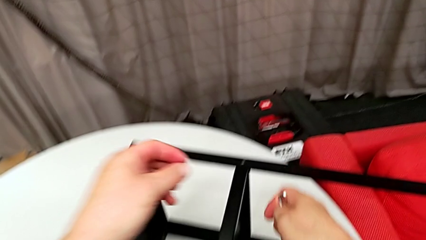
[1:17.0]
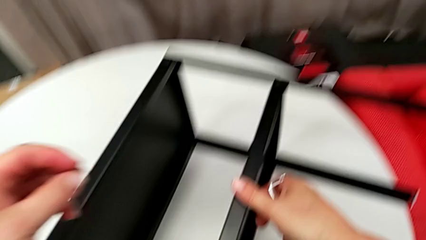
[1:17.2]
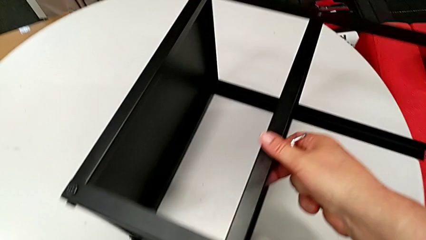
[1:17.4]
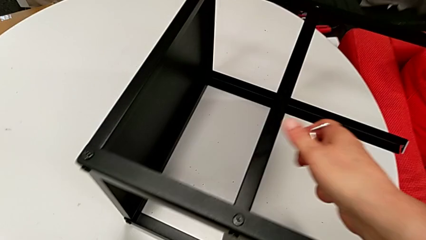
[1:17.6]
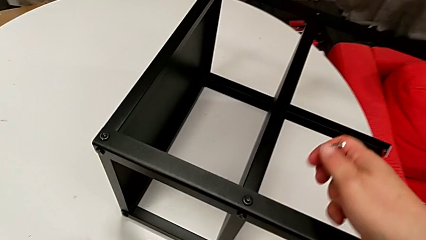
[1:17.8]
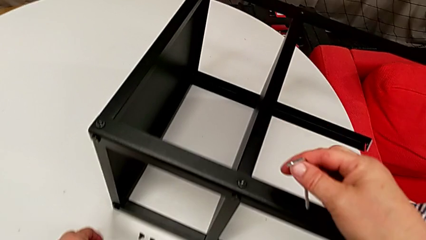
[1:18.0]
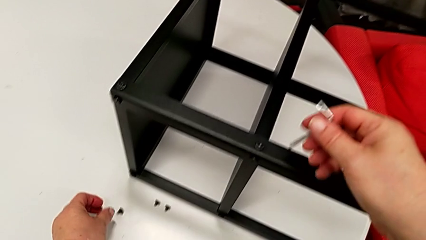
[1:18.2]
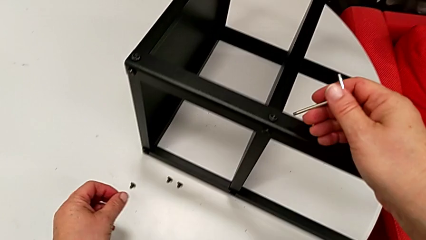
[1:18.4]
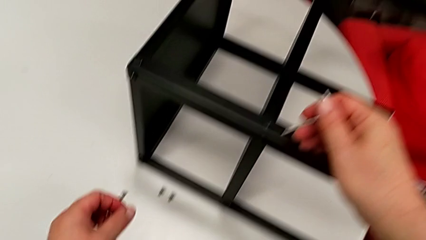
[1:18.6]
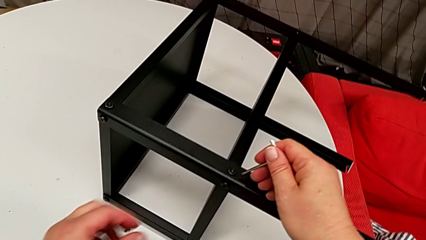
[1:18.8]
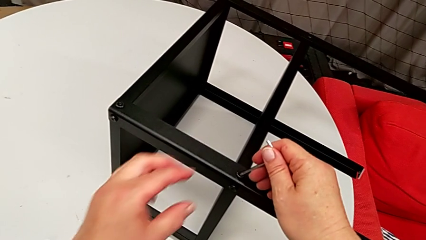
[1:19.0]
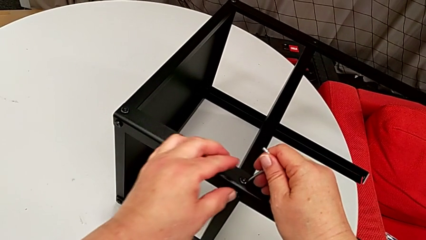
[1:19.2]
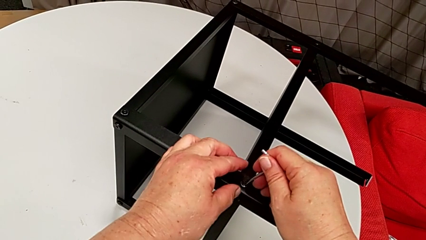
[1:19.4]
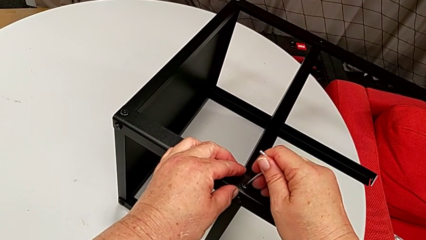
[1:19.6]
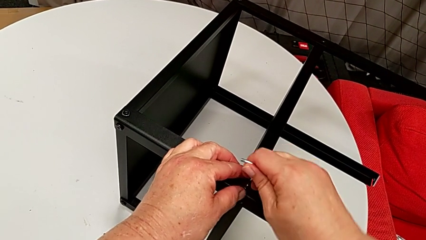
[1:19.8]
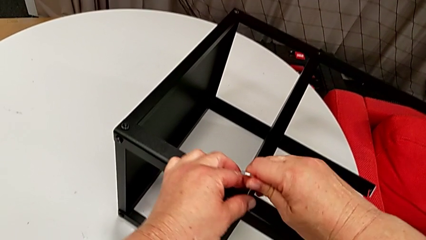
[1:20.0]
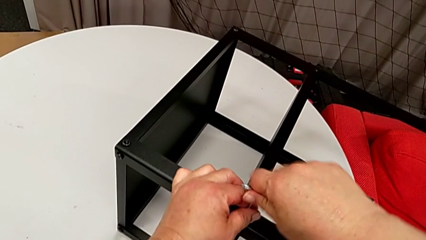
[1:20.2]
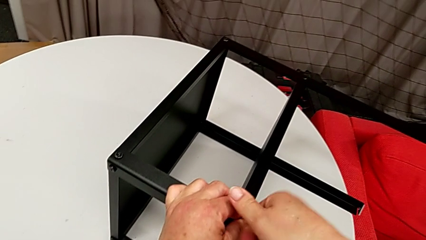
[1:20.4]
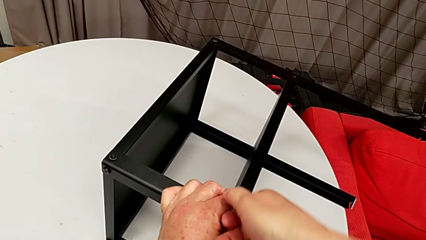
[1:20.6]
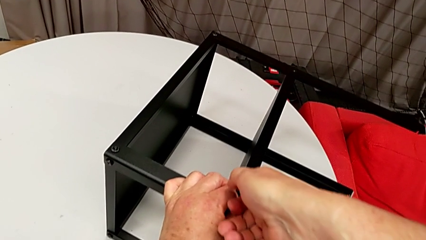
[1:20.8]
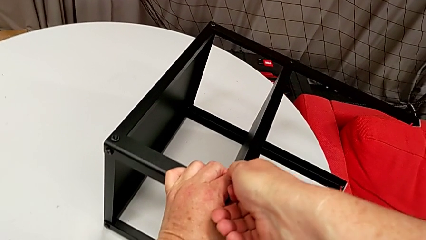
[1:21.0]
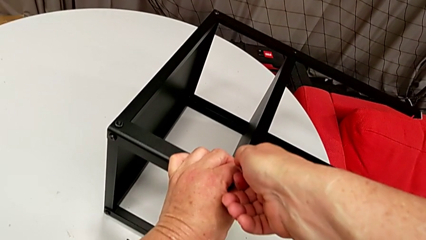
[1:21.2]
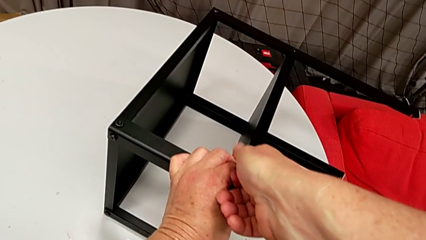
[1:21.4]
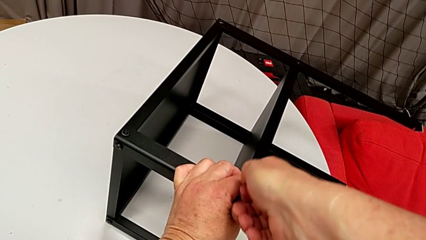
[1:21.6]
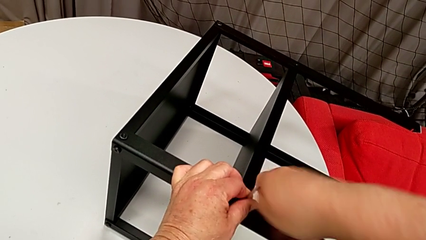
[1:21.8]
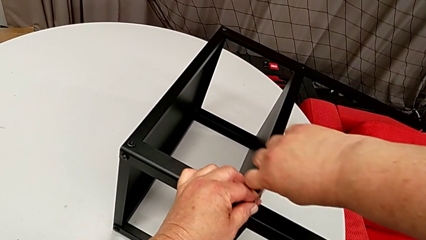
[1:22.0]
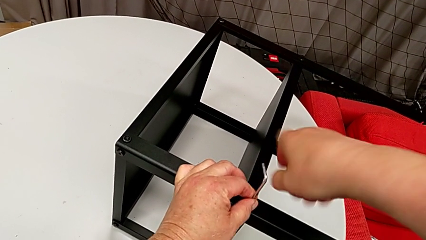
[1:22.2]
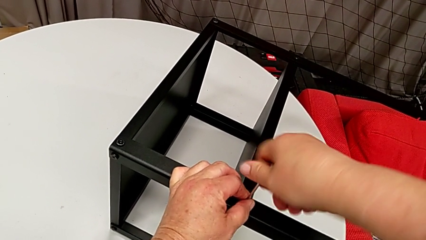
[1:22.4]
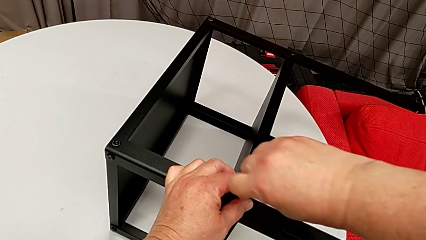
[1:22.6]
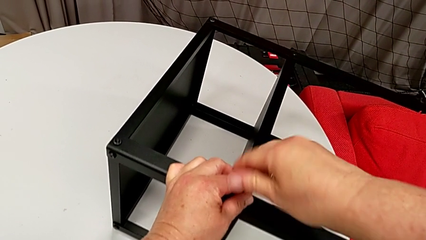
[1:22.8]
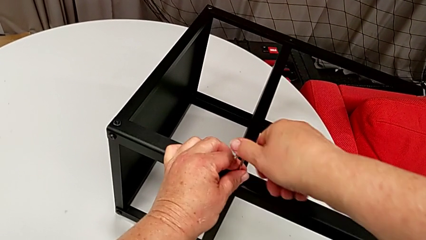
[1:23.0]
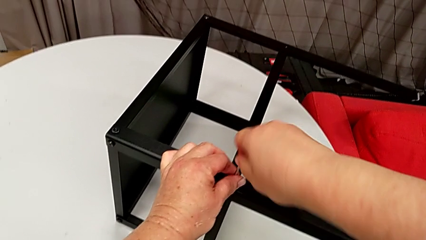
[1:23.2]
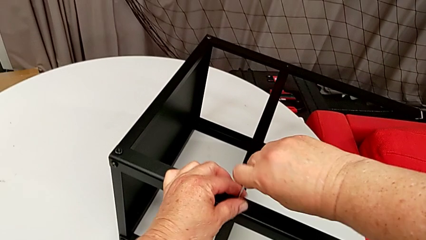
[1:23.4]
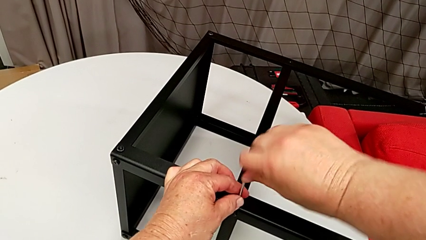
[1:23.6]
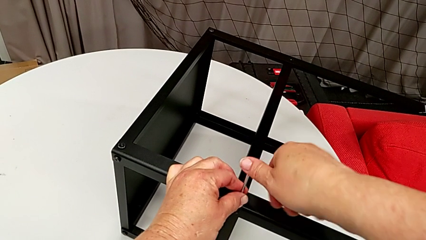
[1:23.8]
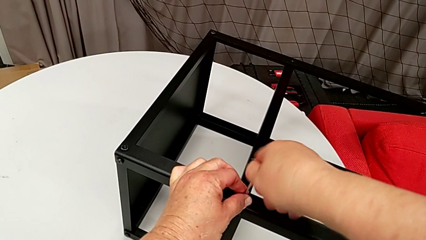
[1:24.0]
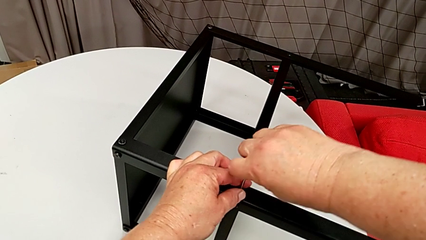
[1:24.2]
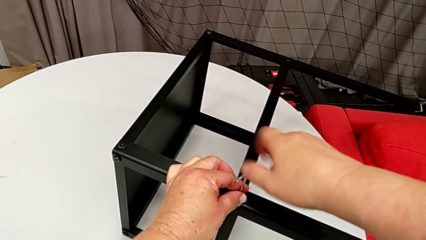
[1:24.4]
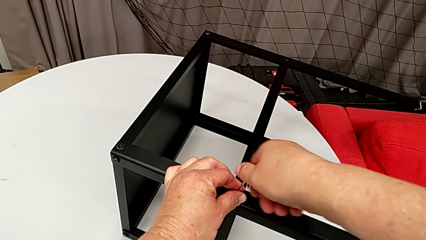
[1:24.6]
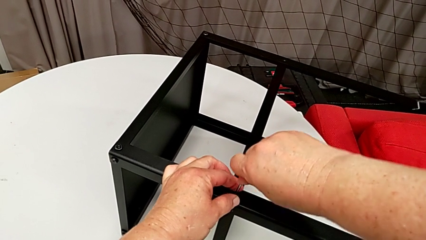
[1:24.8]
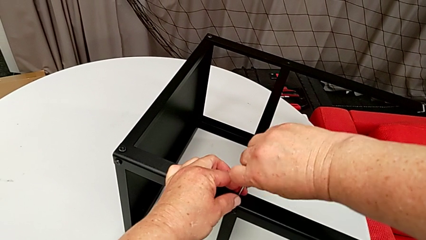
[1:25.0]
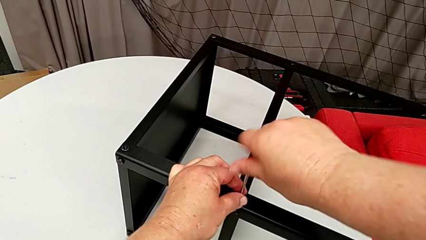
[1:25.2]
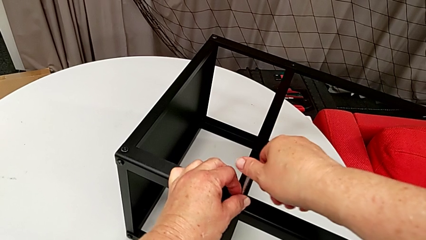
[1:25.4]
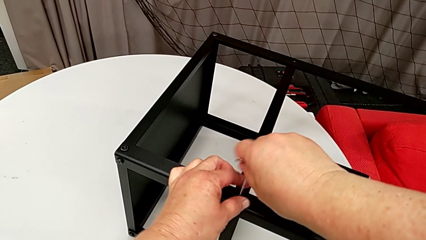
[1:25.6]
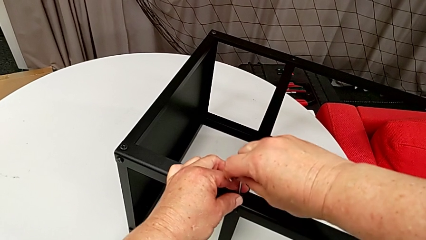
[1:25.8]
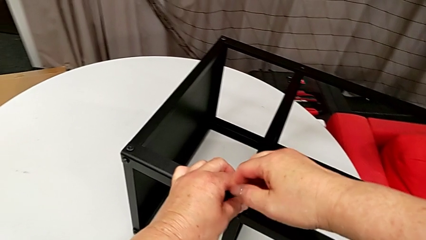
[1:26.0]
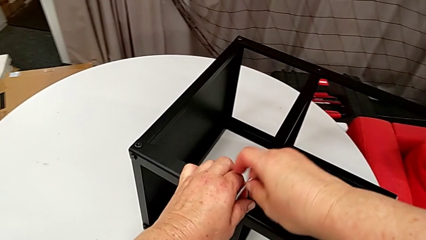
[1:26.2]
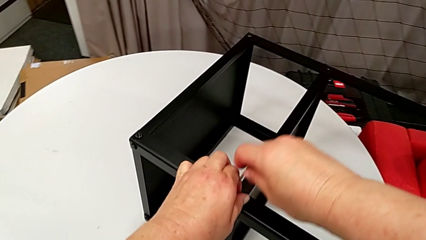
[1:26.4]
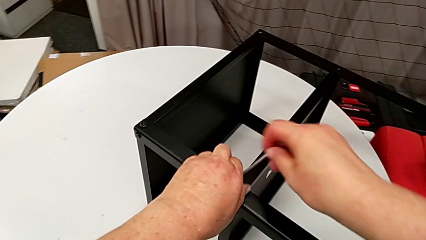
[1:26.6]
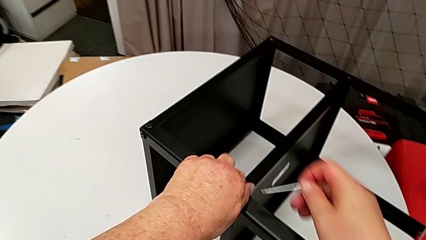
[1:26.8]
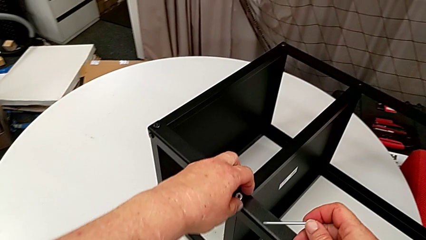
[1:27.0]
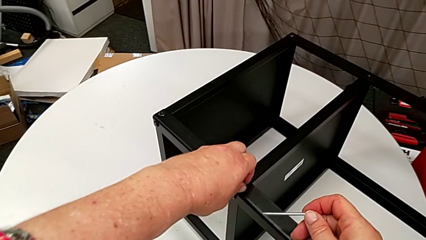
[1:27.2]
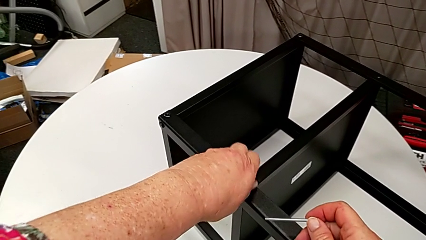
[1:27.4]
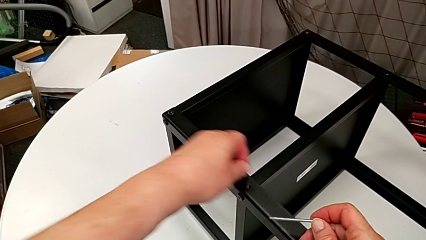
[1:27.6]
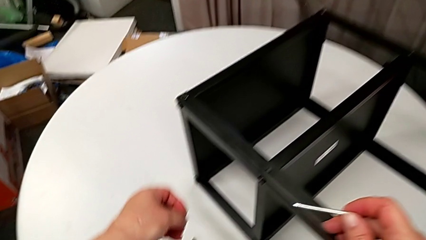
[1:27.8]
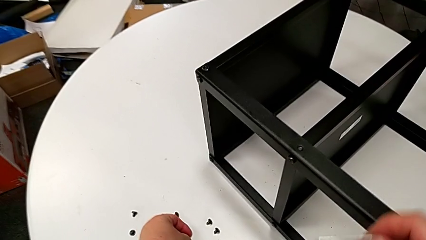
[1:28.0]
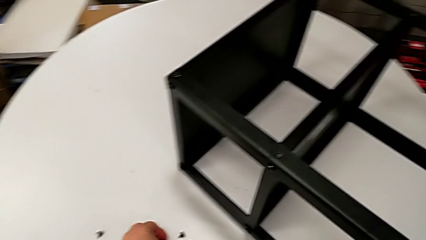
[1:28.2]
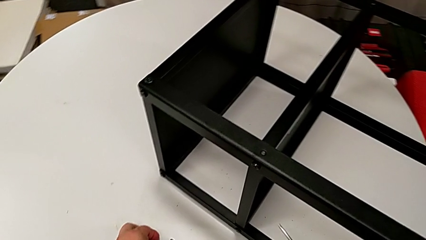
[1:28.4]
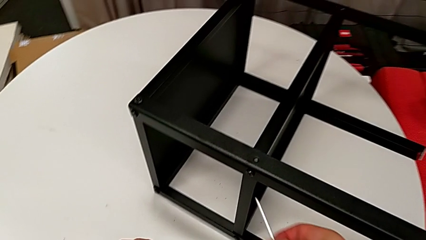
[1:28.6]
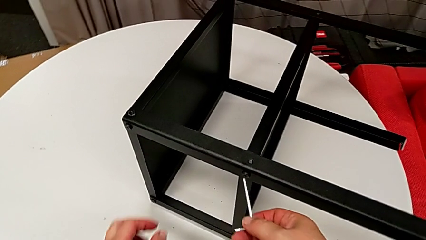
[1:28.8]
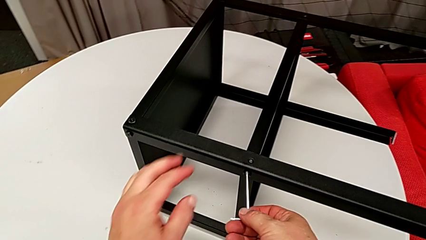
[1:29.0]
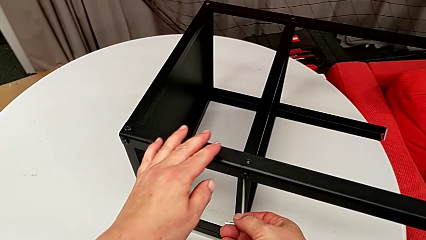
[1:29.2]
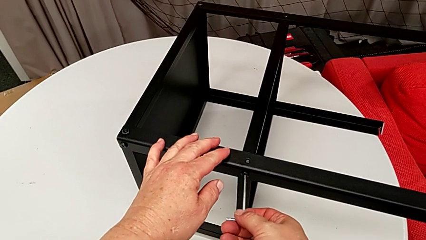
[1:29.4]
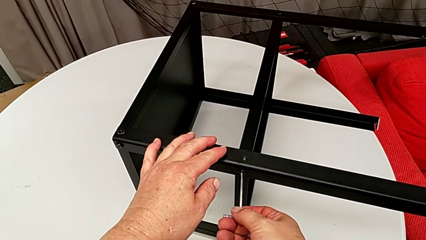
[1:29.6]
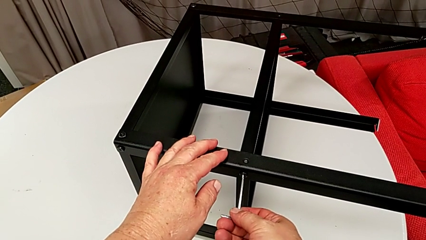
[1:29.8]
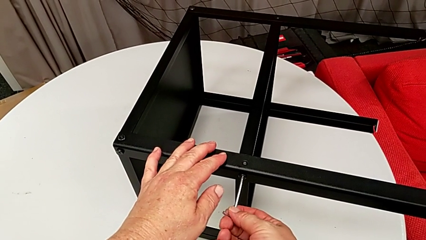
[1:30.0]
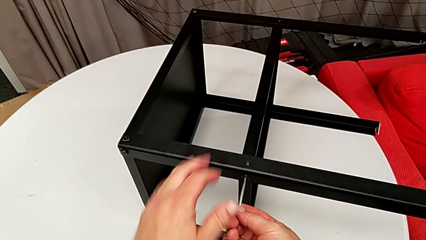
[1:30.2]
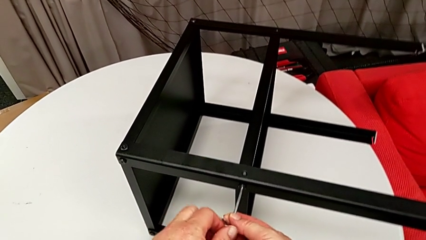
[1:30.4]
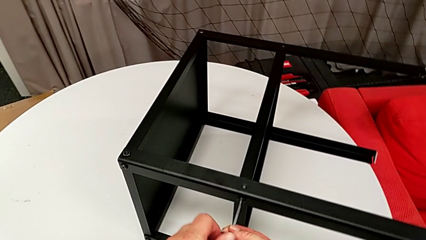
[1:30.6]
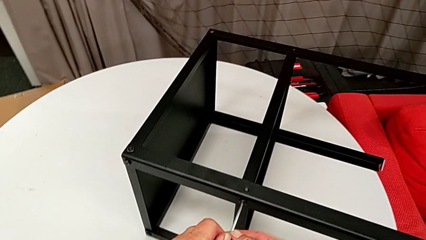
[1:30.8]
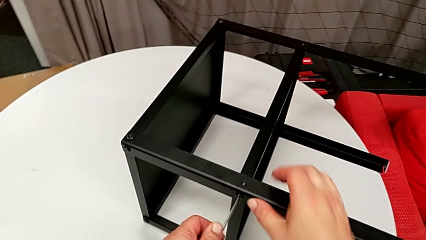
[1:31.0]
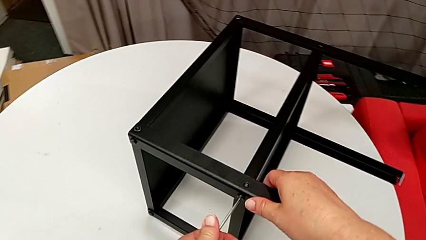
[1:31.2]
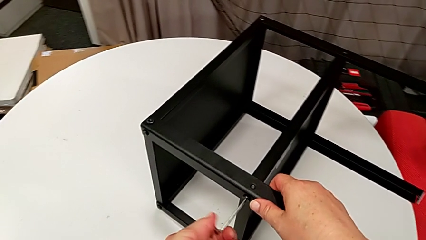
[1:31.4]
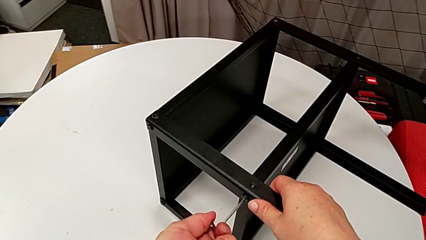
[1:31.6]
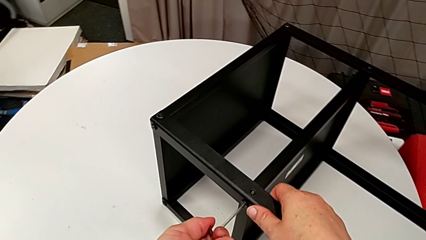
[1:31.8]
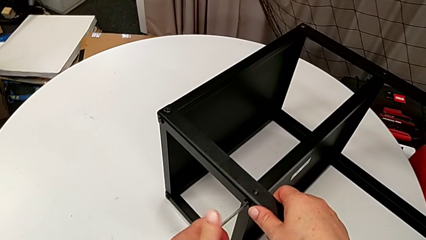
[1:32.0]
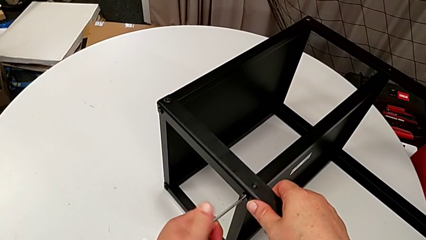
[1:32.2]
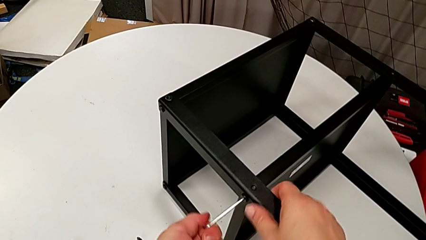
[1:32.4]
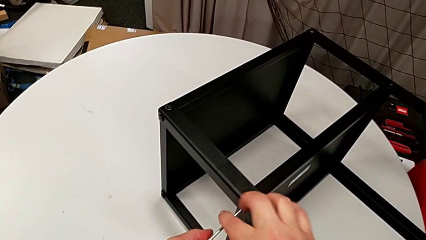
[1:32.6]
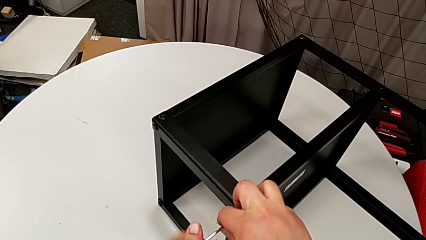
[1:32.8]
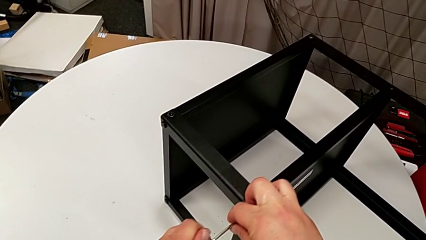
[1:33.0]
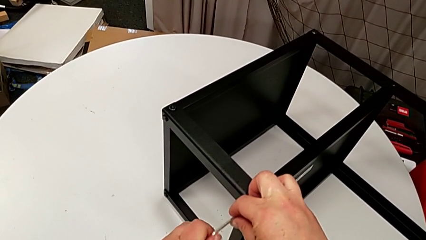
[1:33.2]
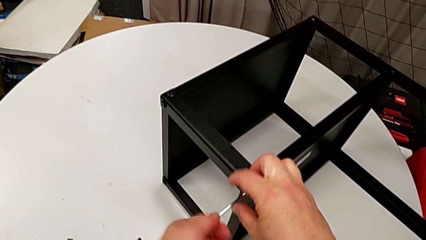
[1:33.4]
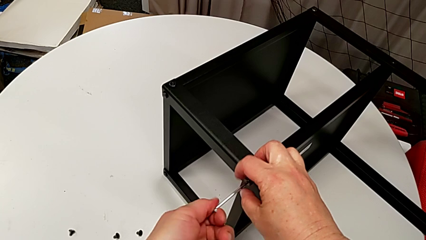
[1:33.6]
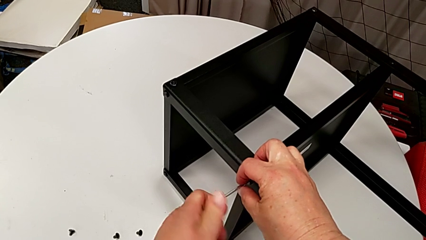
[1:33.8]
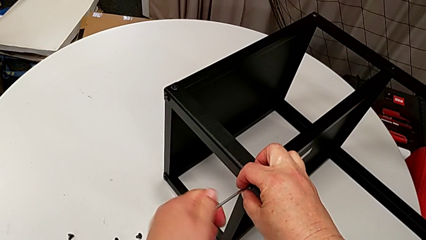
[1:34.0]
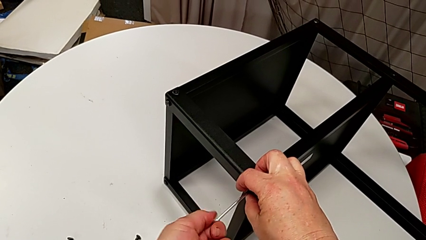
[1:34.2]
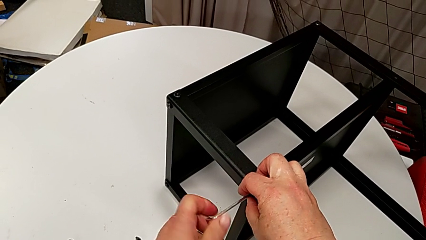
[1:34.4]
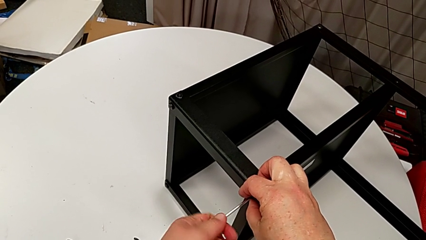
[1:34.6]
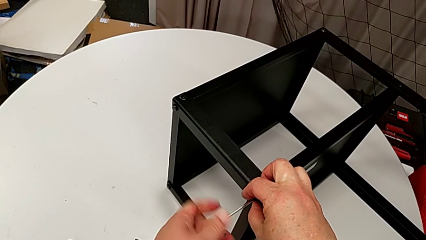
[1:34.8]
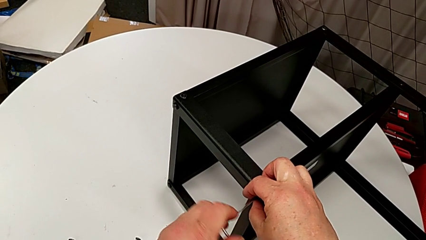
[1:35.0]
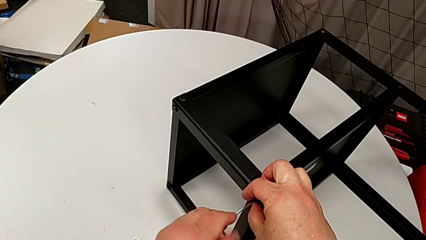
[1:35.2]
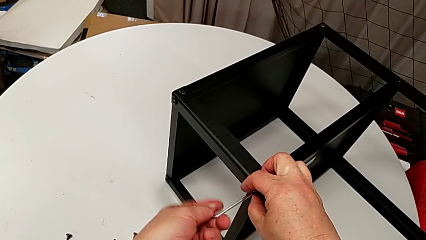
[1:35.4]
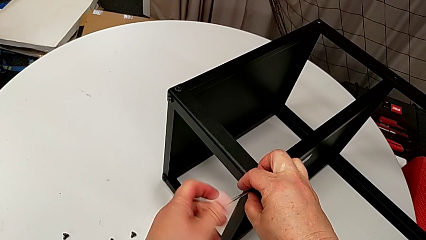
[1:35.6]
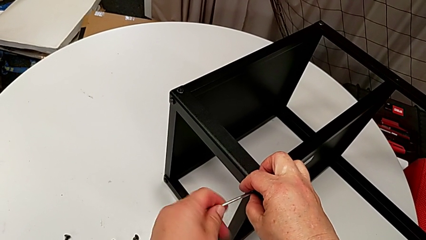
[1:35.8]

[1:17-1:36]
The camera wearer is disassembling the plate of the table. They place the hex socket head, insert the Allen wrench, unscrew the hex socket head, withdraw the Allen wrench, unscrew the hex socket head, disassemble it, place it, insert the Allen wrench and unscrew the hex socket head.
